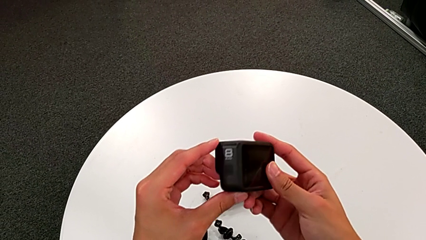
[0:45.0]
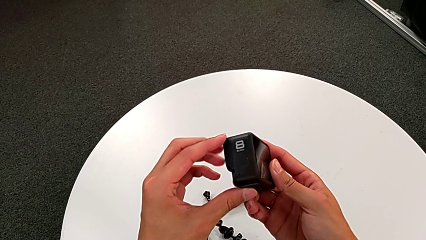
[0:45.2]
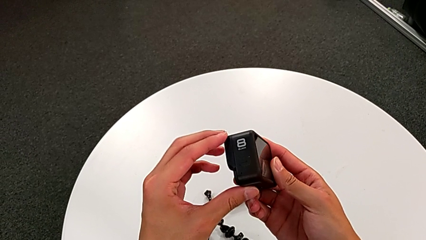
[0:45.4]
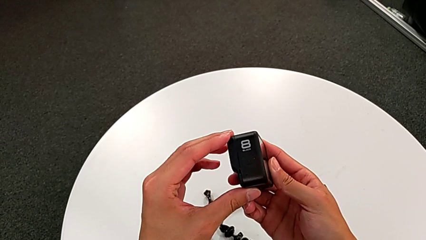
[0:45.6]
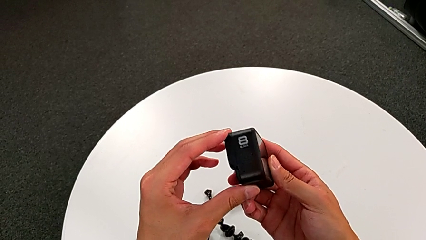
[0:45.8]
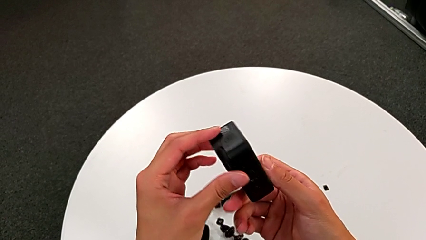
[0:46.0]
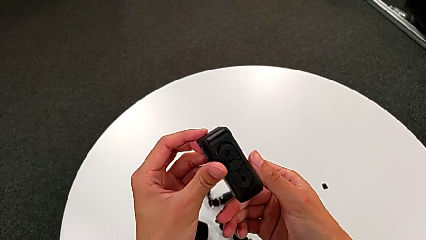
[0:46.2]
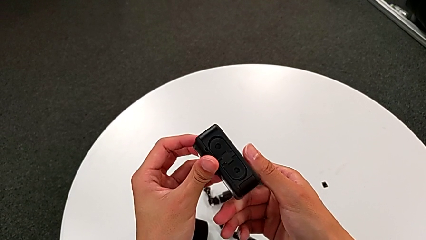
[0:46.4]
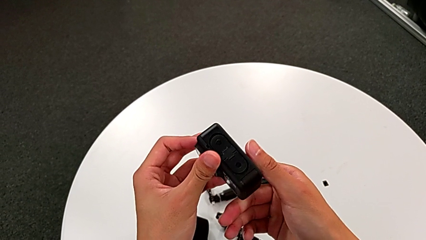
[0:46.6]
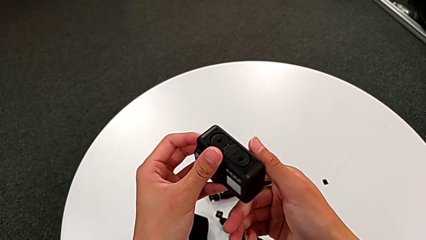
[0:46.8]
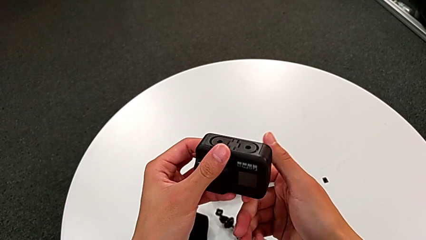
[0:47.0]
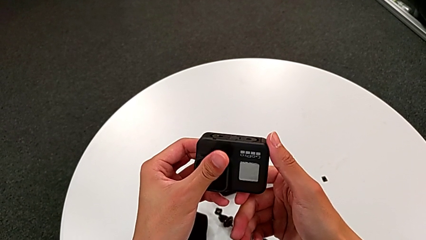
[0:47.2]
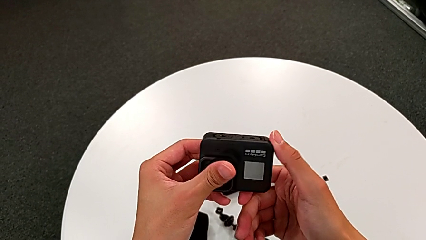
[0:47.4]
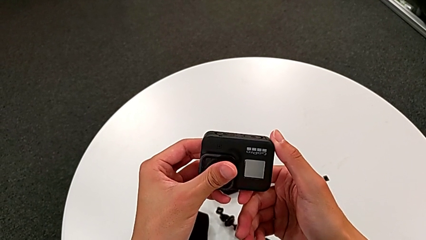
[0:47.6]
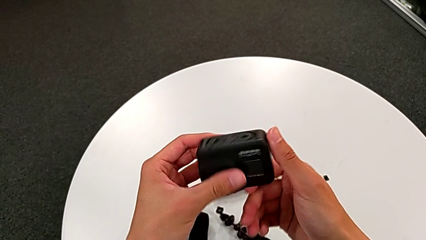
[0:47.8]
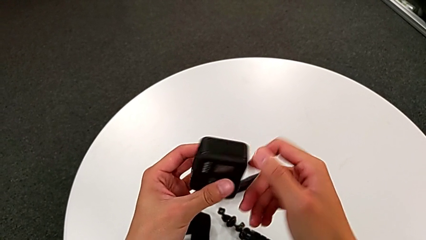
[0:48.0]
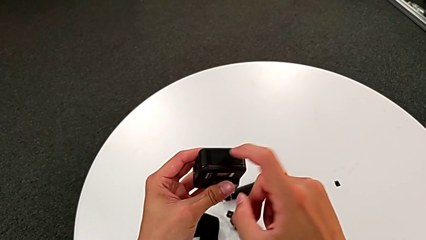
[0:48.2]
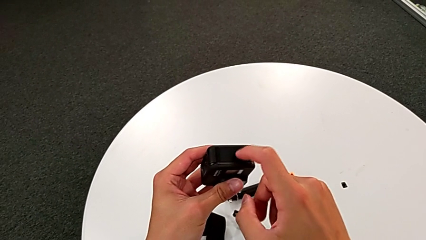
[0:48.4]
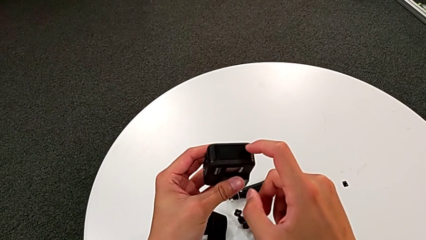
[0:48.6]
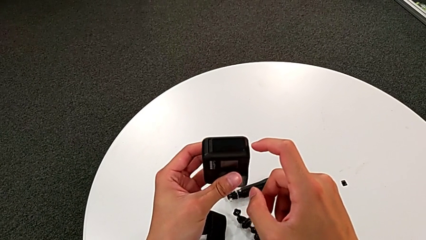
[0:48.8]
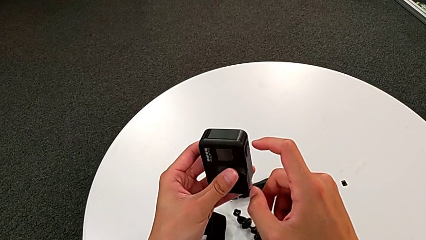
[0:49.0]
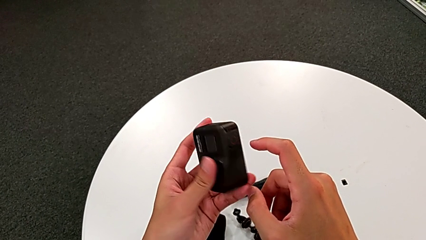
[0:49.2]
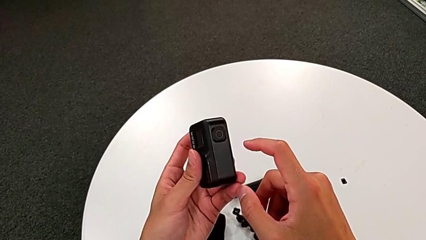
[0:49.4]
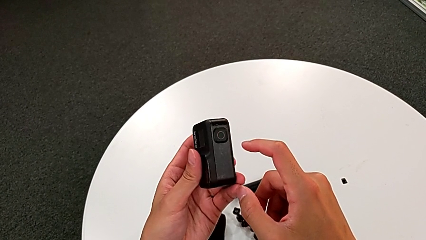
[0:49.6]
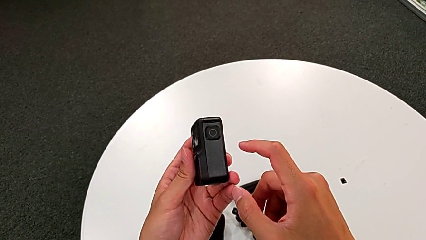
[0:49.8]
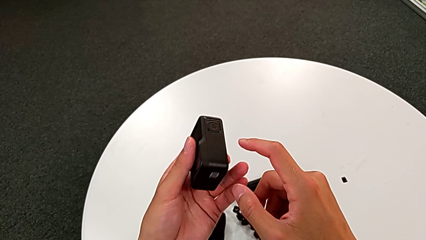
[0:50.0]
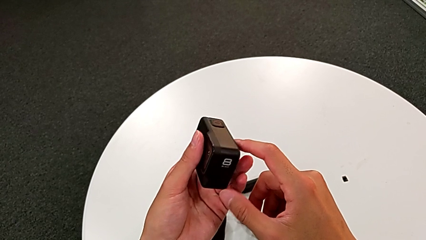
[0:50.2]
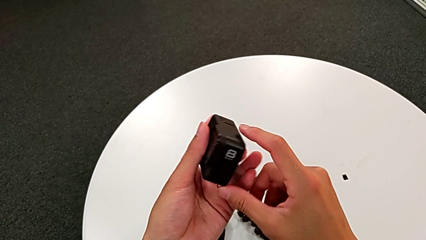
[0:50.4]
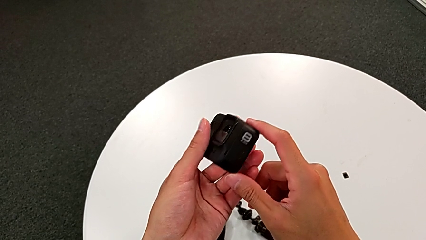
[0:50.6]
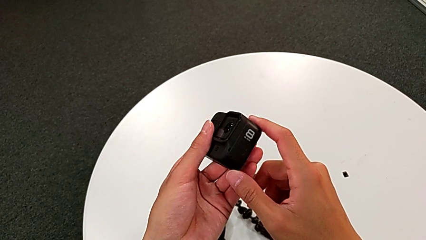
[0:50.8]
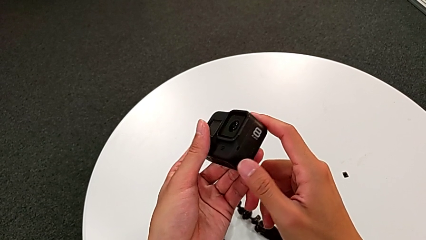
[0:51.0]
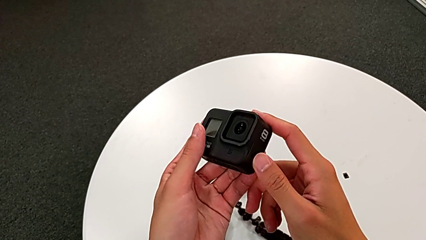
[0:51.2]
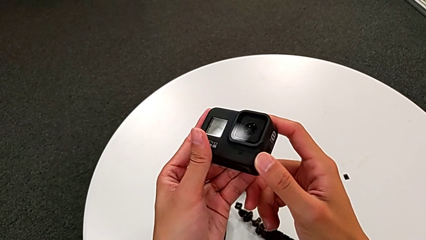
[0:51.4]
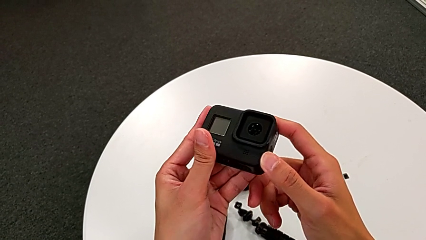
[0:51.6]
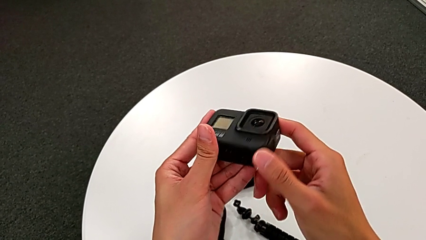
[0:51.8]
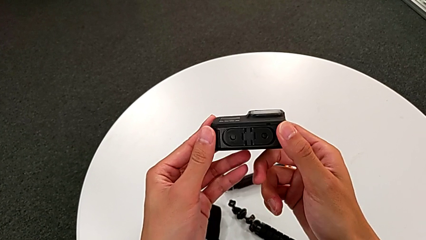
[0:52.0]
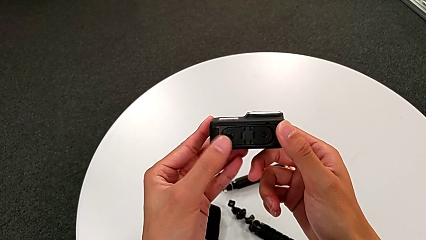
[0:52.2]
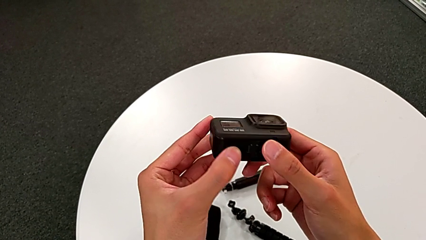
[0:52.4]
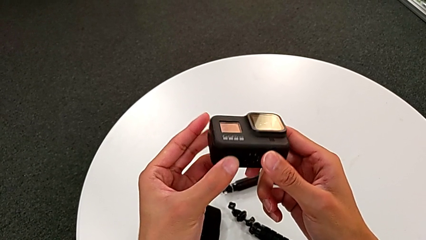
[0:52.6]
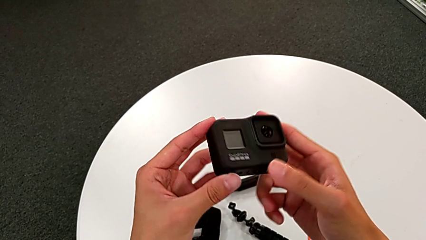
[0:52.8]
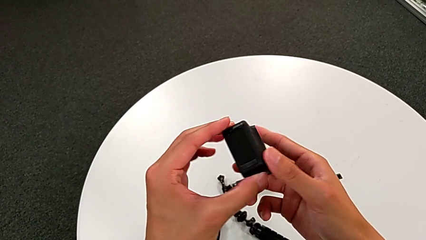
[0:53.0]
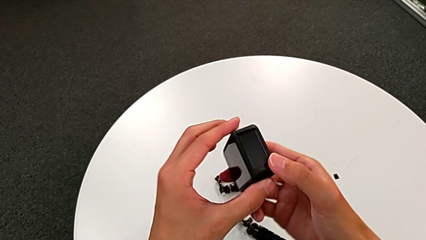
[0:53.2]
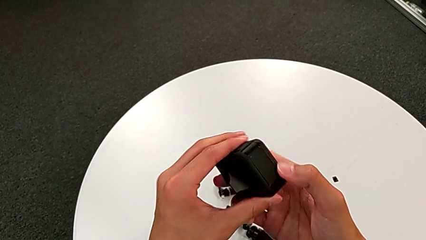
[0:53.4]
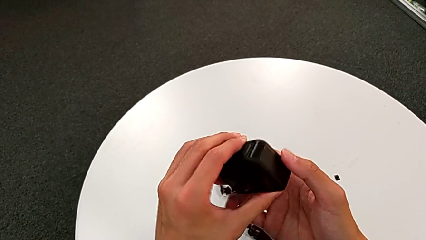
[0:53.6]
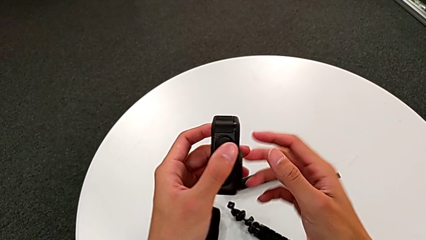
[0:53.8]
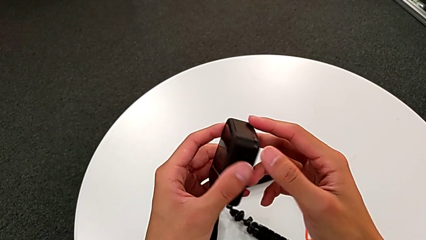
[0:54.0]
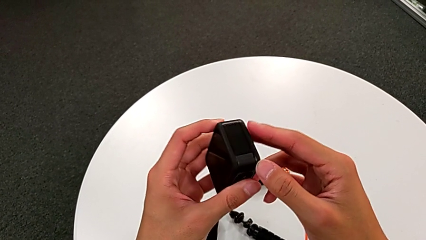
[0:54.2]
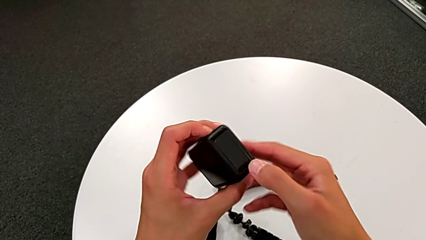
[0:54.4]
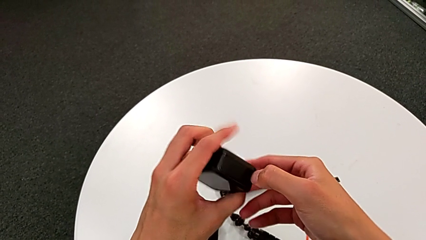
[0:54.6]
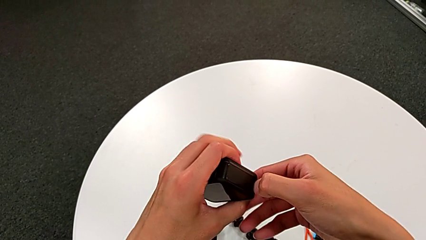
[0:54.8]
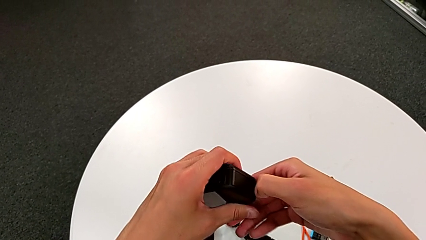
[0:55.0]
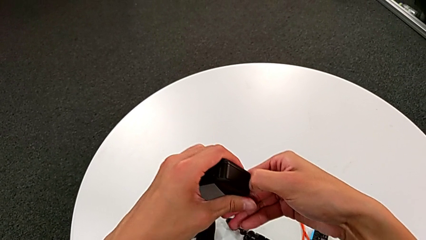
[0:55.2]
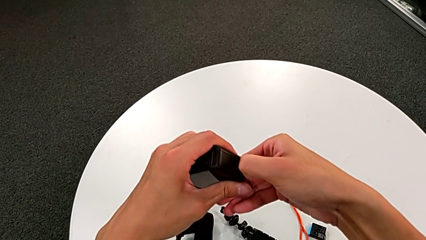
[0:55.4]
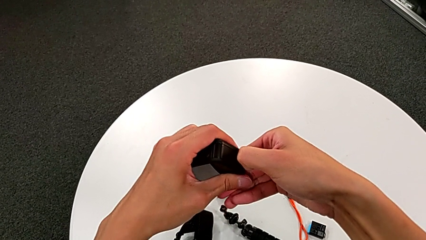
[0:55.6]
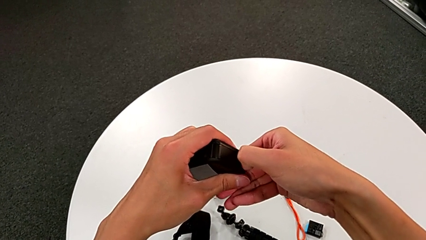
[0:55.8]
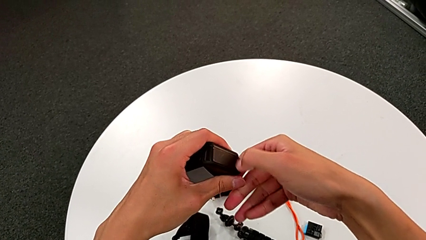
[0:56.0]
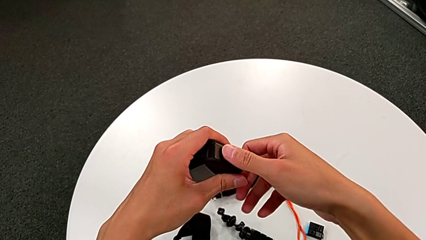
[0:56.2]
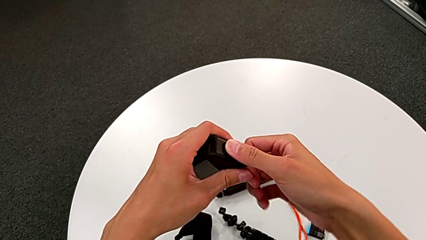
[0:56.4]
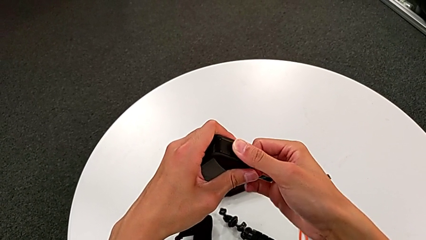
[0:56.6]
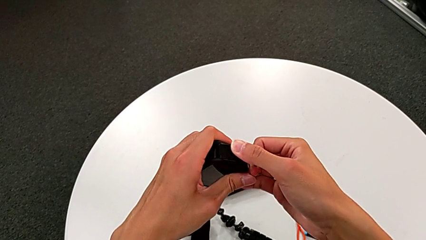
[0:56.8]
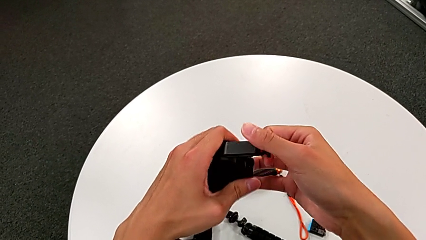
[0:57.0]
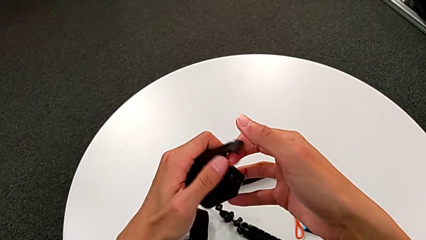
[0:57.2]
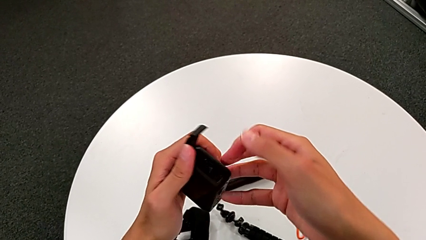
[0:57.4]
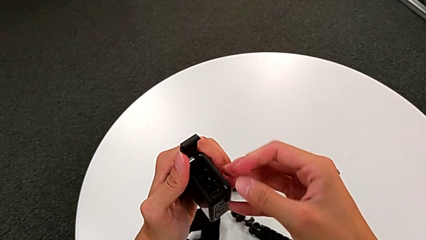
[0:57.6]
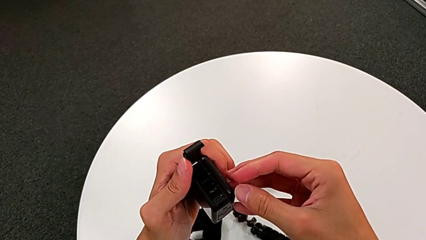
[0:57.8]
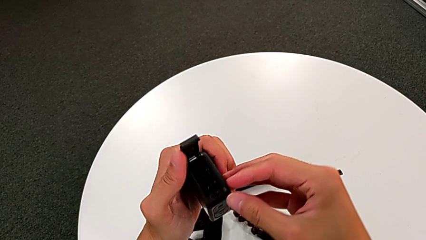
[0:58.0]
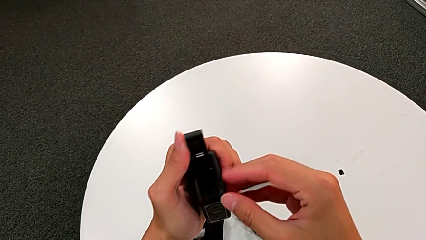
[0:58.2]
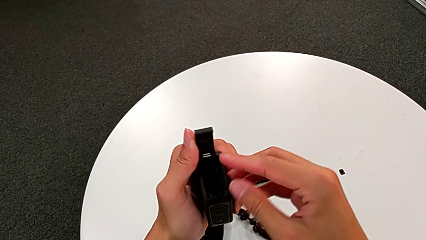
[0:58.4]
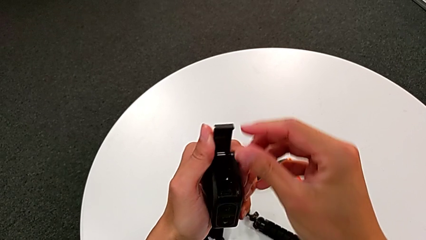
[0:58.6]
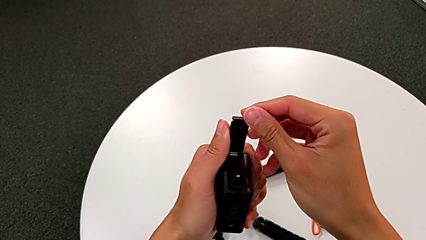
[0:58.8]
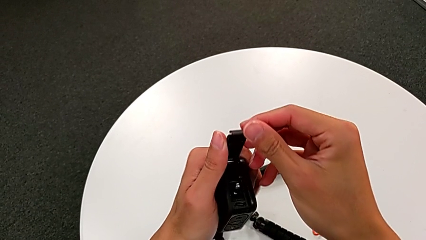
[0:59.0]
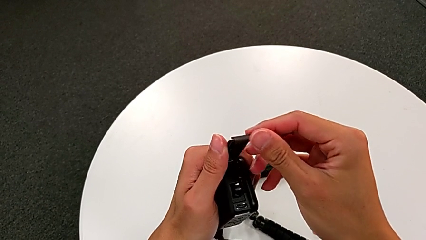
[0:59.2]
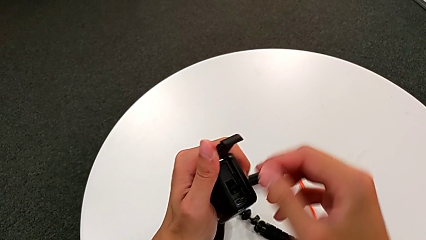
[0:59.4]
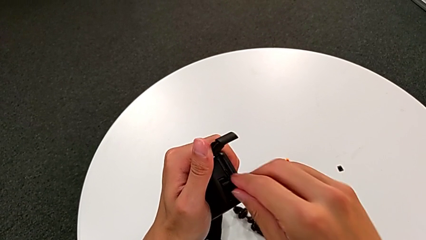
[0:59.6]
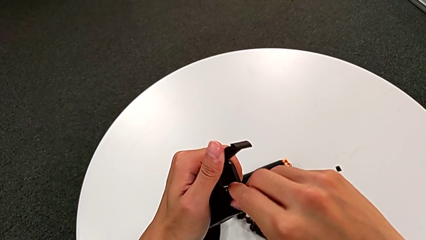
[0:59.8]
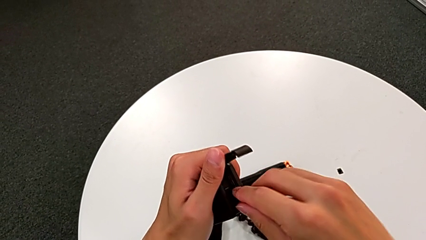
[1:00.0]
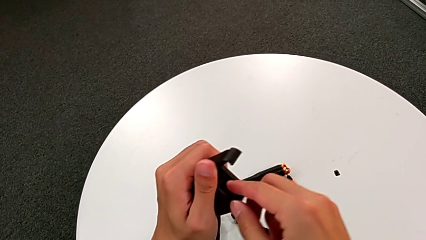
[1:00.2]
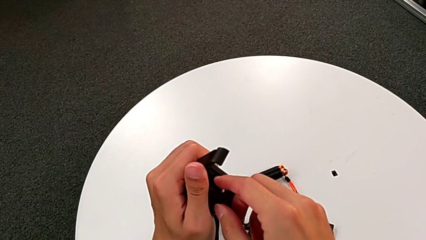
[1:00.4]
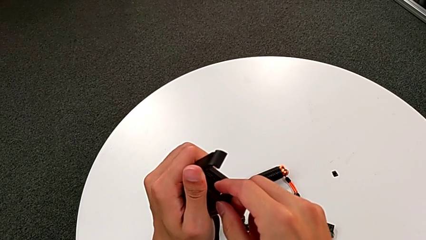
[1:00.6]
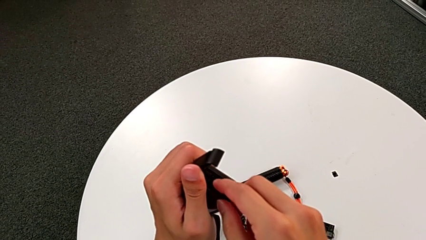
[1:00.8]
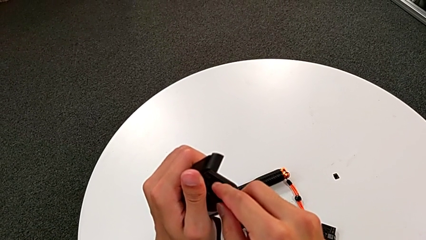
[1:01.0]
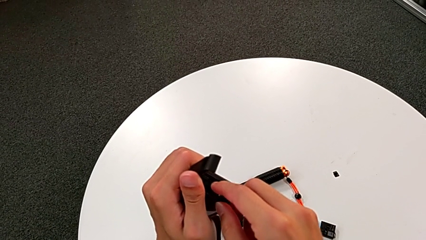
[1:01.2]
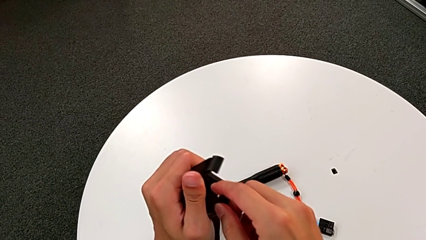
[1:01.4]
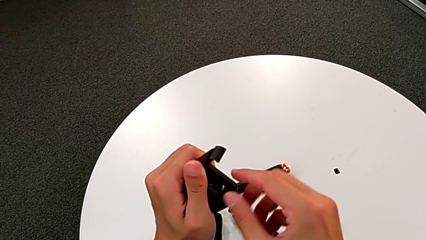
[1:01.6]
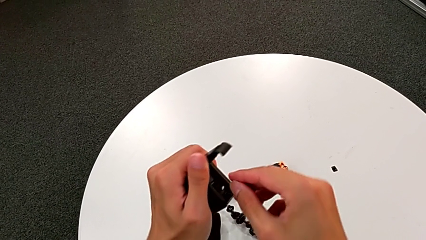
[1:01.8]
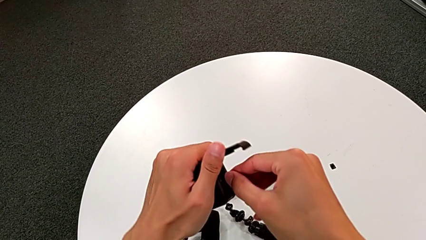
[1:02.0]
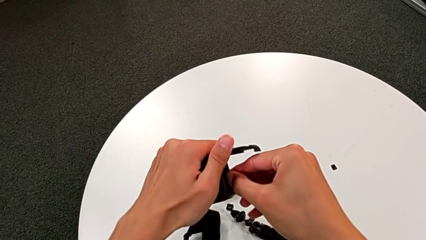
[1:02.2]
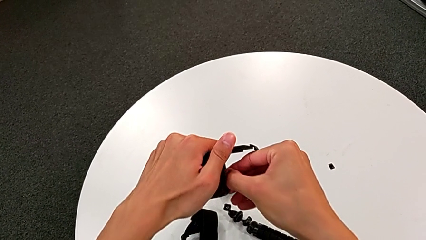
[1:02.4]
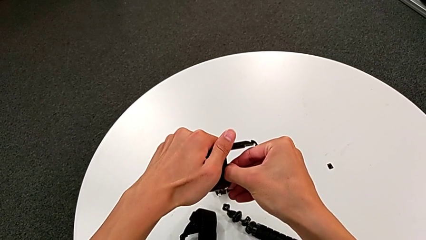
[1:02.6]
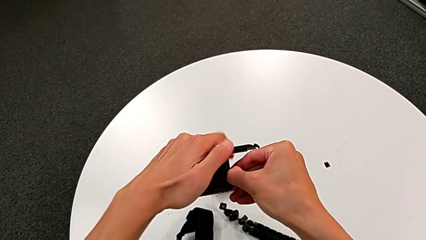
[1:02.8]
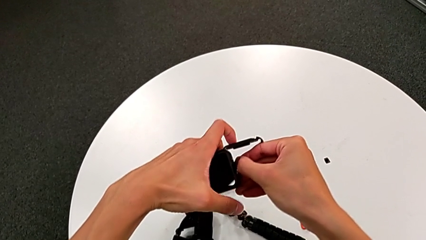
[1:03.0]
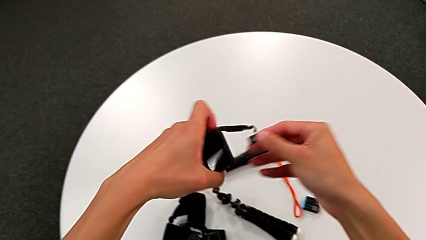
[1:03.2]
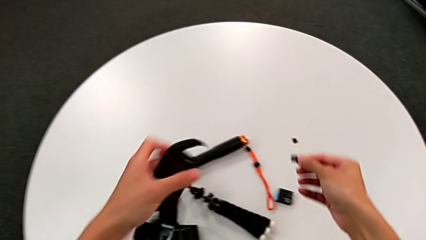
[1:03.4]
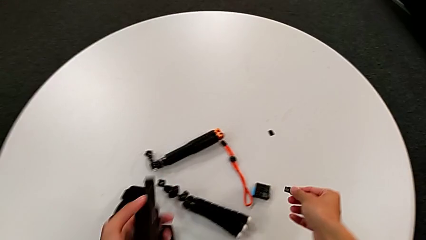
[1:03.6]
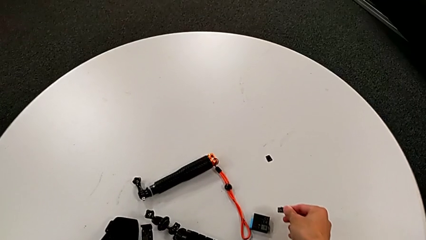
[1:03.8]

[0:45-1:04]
The camera wearer is changing the GoPro's SD card. They inspect the black GoPro, open the right battery door and withdraw the little SD card.
